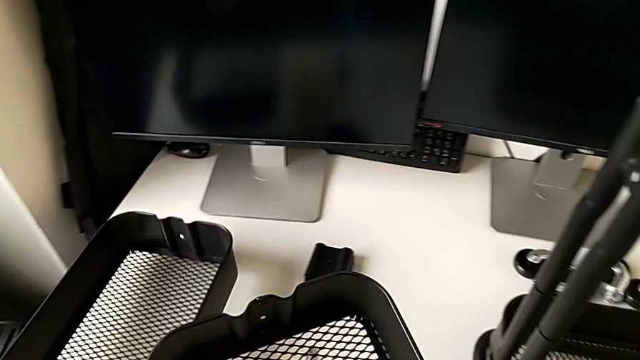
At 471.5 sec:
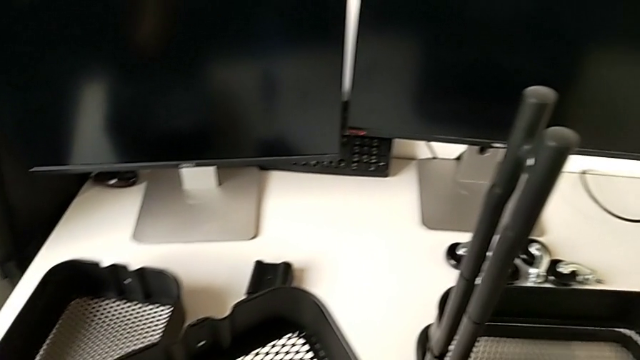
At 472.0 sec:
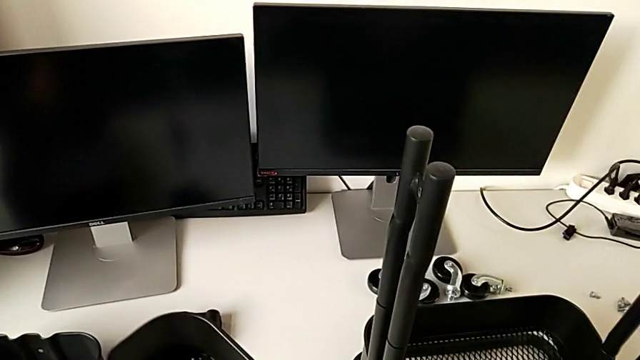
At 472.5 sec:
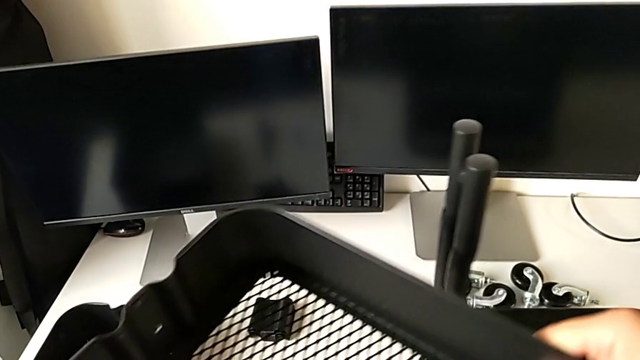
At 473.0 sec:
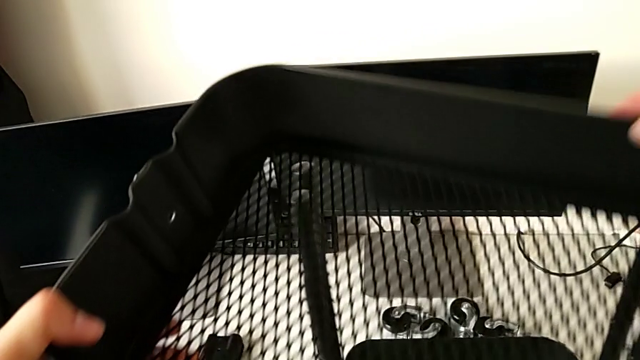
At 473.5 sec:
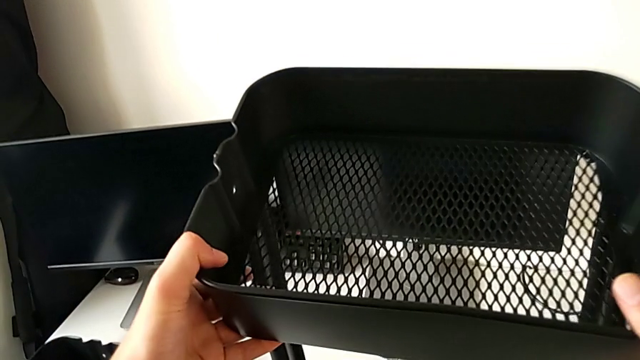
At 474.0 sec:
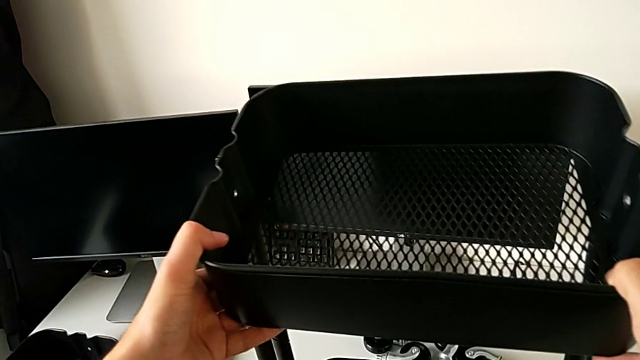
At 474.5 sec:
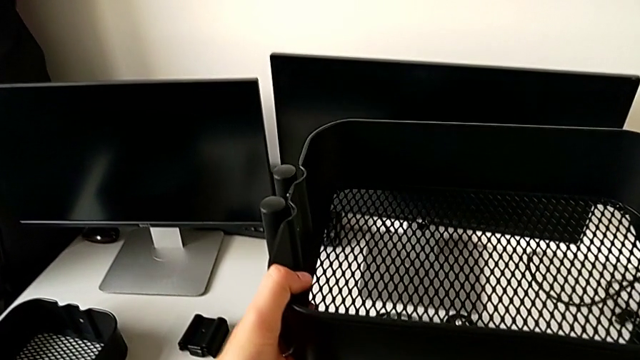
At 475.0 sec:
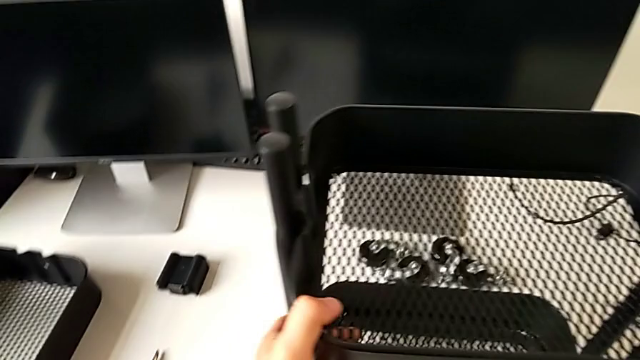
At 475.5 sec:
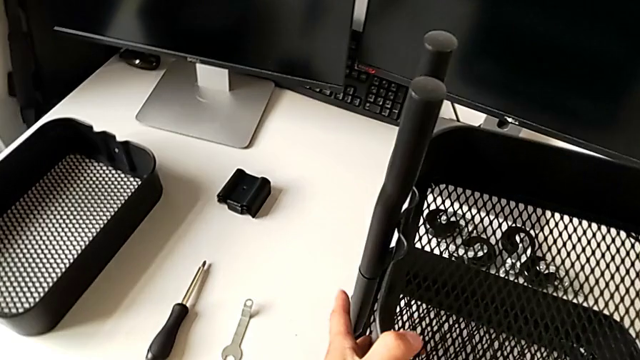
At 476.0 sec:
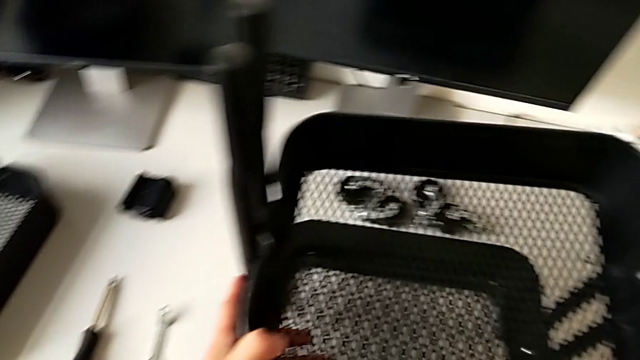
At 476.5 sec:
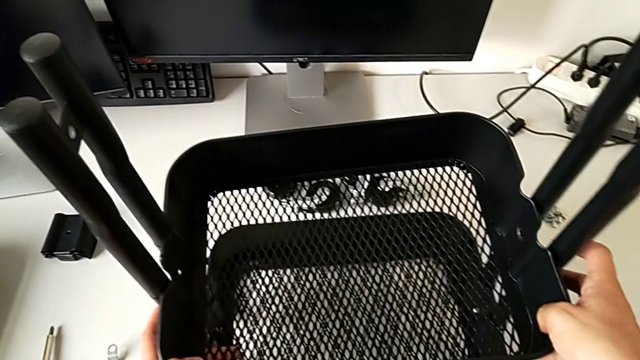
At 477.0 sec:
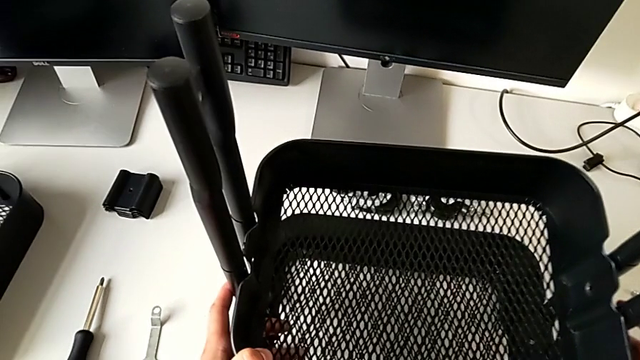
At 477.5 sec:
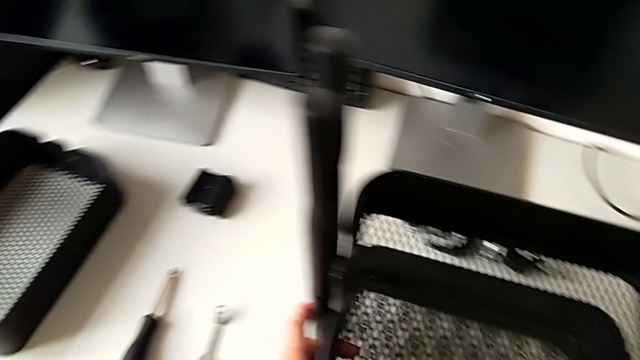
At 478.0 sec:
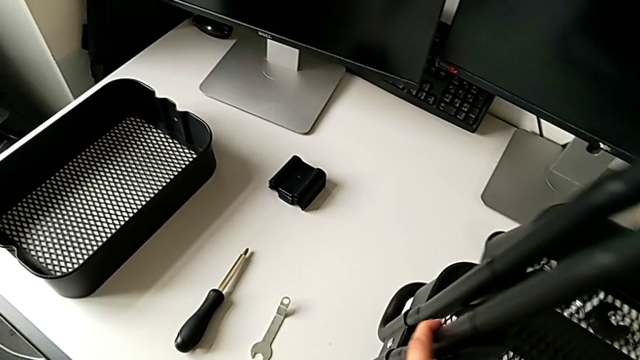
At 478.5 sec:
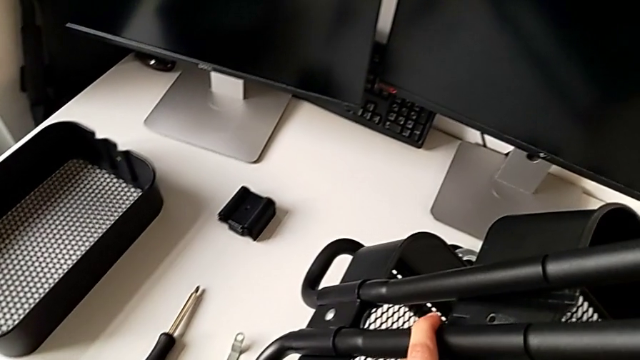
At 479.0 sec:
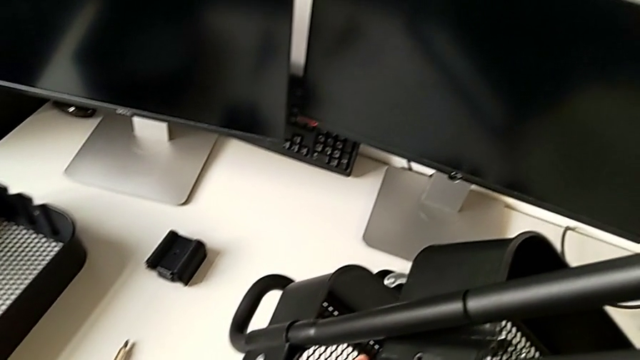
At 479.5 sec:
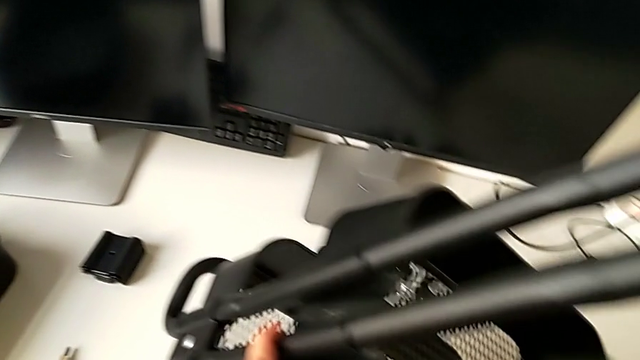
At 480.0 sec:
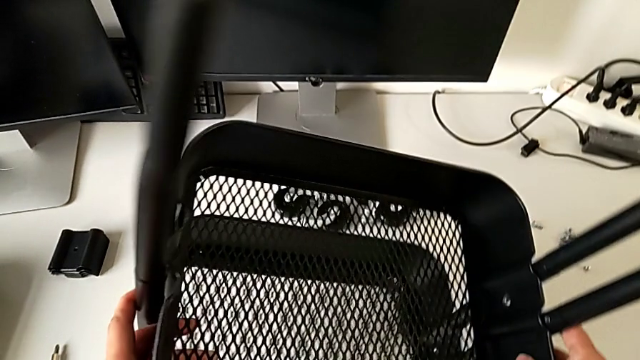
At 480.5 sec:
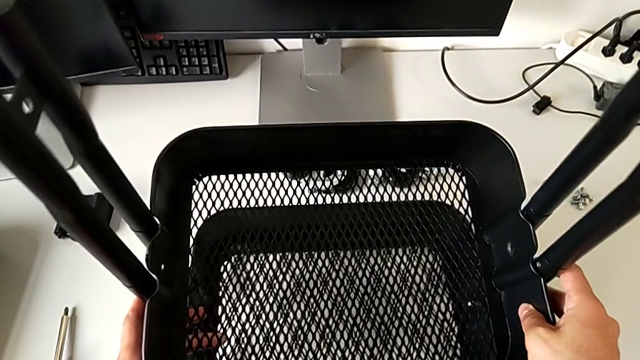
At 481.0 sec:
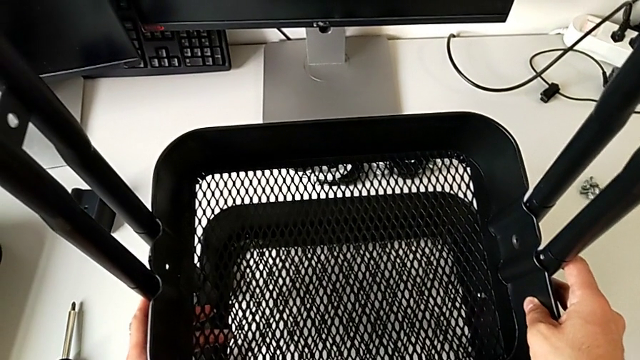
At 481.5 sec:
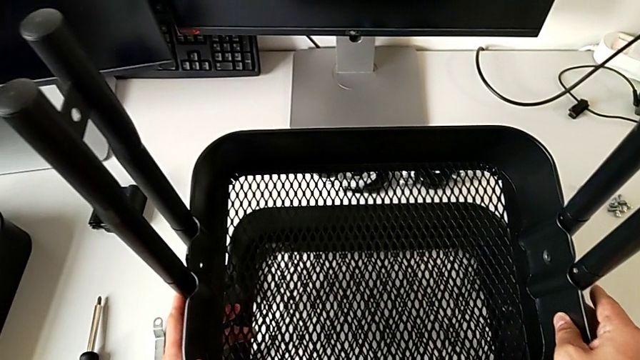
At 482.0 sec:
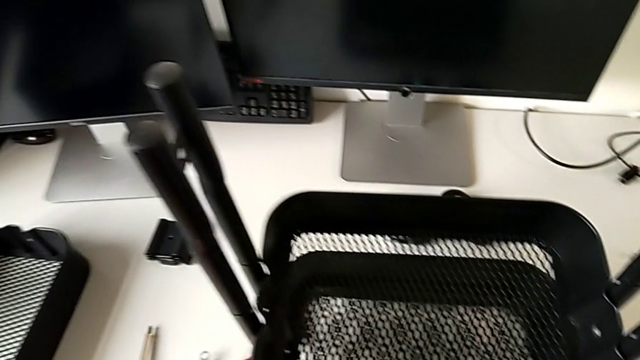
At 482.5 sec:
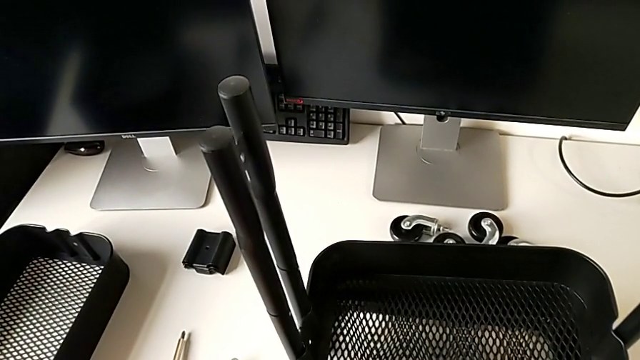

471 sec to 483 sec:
The camera wearer is assembling the top tray and inserting the middle tray in passing. They place the grid tray, approach the utility cart, assemble the grid tray, lift the utility cart and place it.

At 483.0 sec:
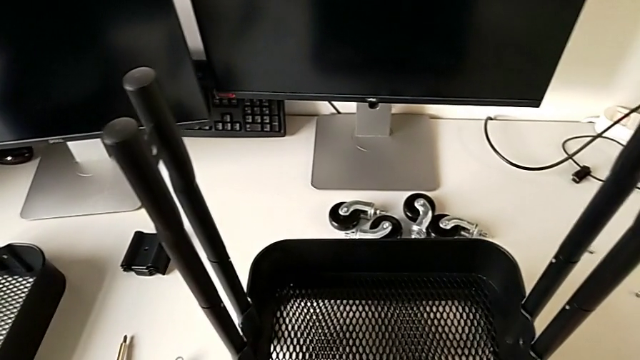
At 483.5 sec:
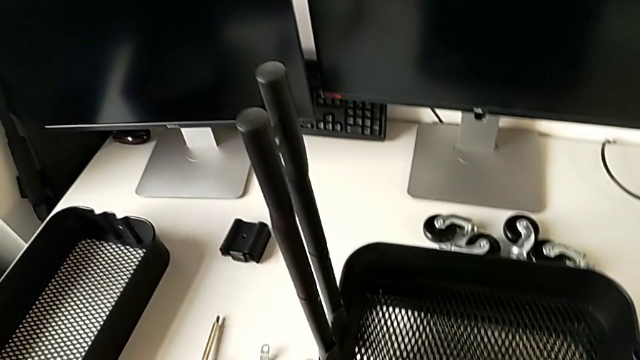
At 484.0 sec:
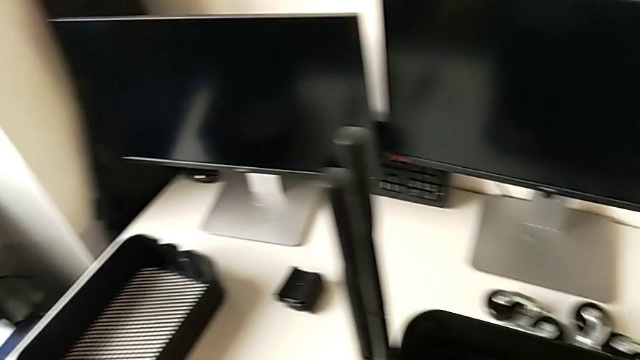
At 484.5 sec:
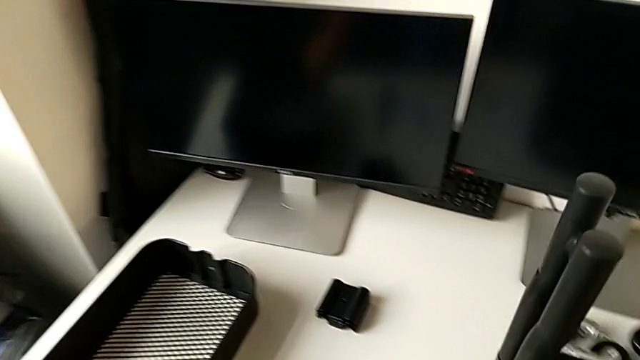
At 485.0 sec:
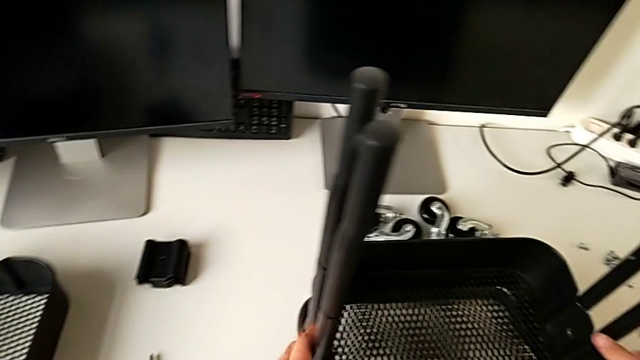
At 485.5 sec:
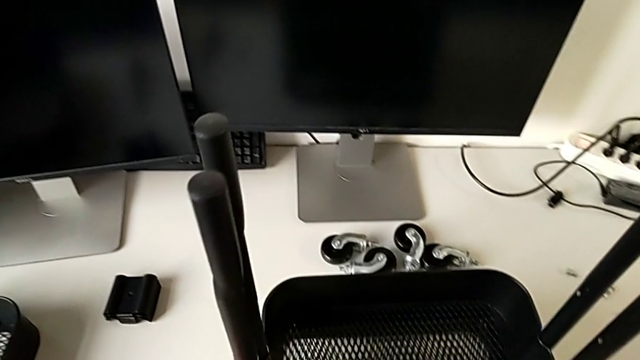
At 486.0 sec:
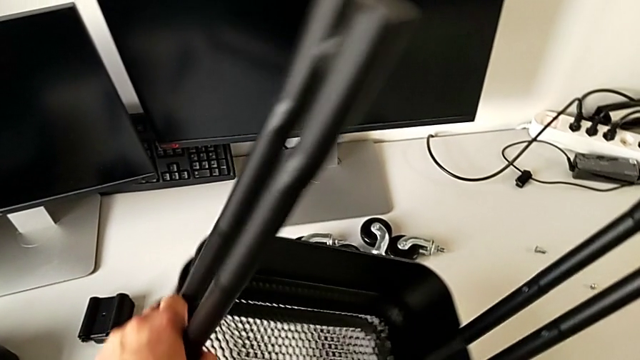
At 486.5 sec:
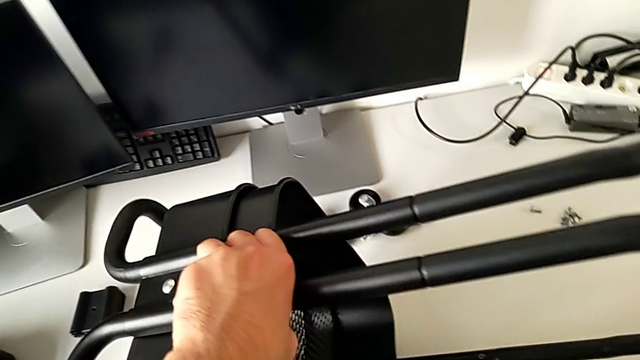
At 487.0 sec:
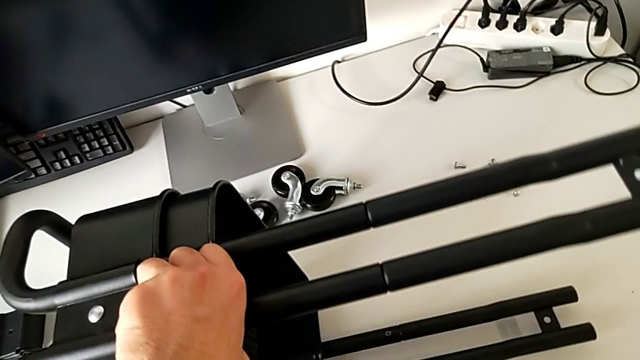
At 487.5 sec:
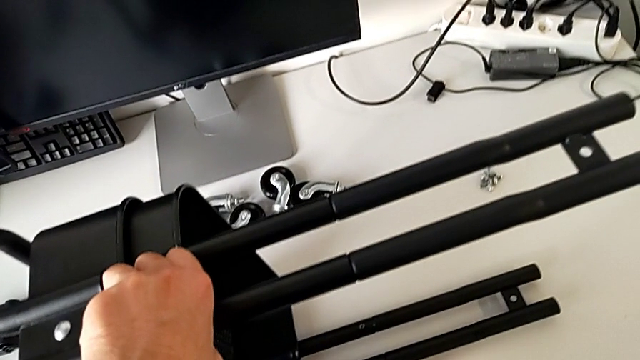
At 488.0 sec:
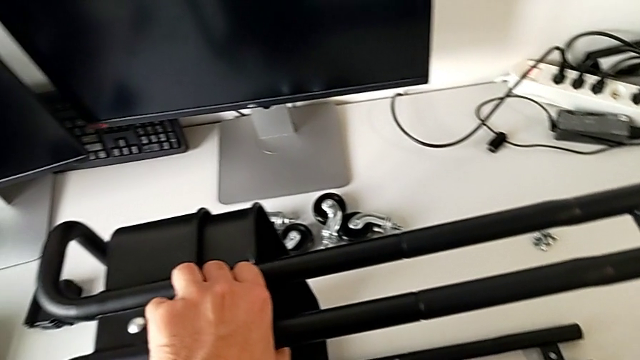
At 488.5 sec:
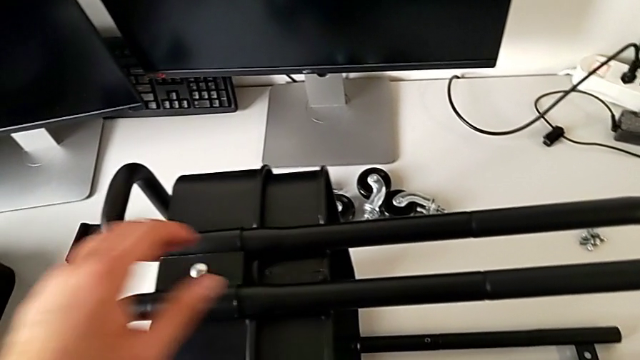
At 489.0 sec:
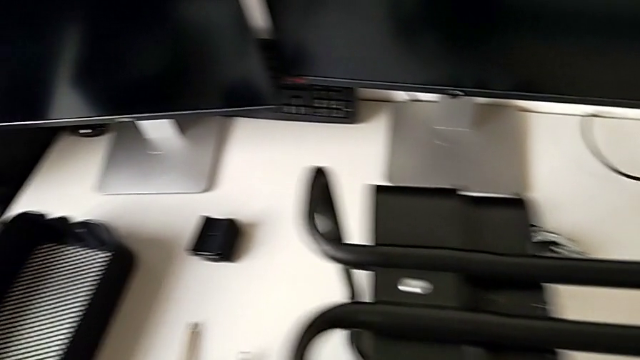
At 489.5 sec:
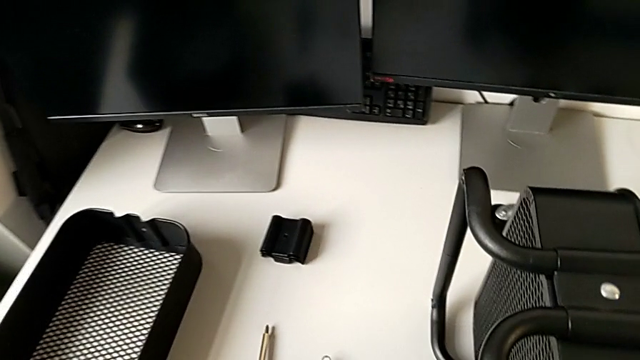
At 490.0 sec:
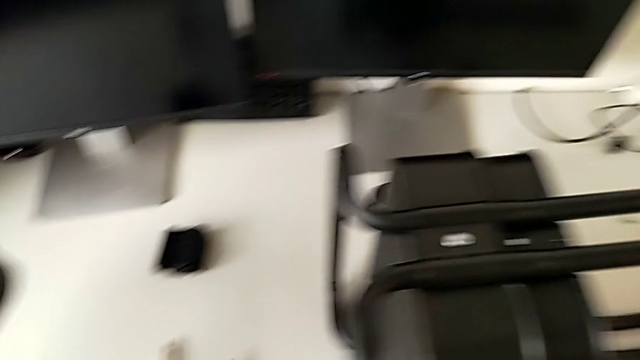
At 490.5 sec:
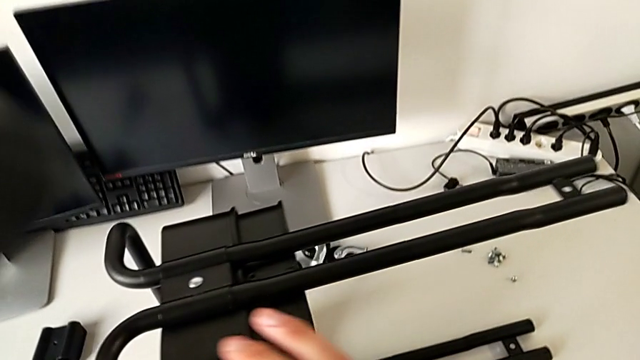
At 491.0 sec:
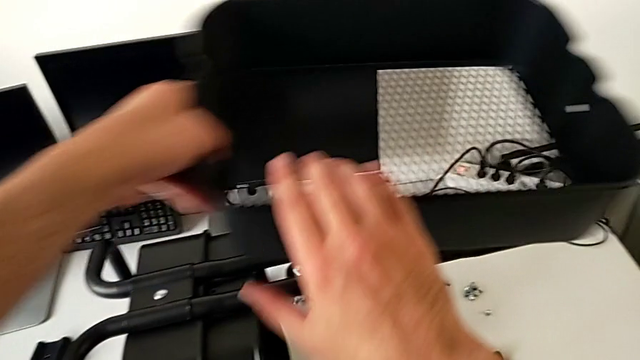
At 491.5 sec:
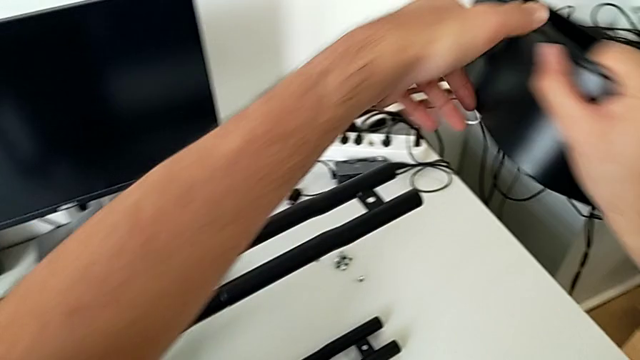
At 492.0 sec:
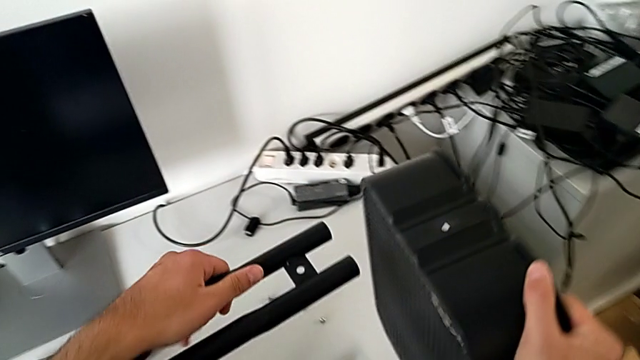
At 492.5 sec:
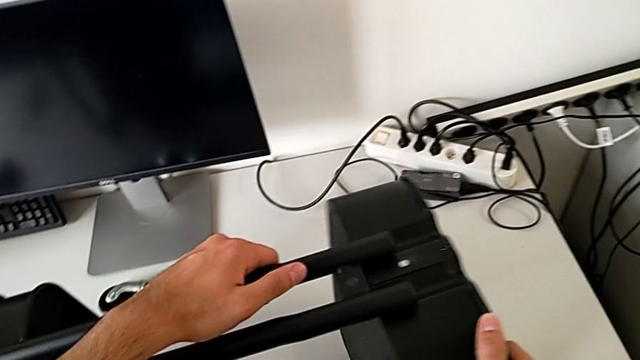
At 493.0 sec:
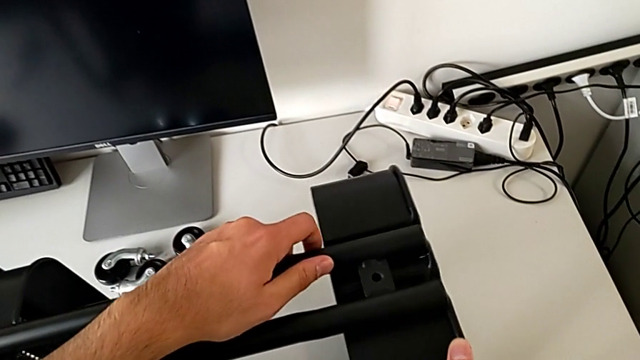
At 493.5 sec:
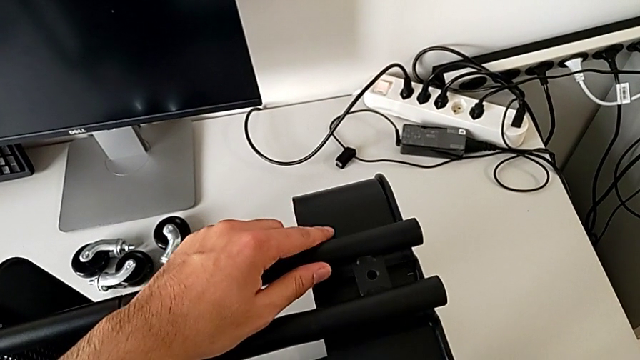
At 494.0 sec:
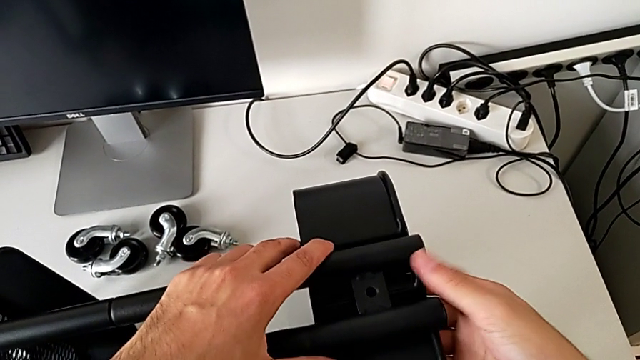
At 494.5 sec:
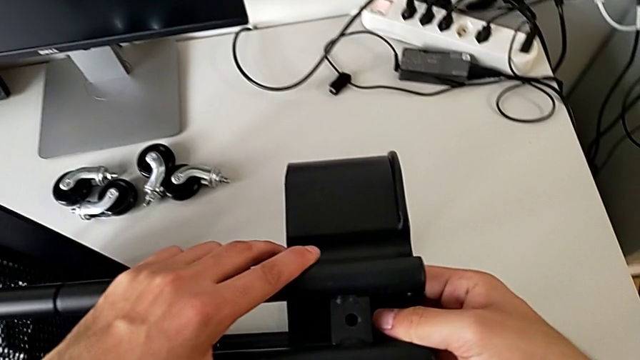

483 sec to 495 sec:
The camera wearer is assembling the top tray and inserting the middle tray in passing. They flip the utility cart, grab the grid tray and assemble it.
